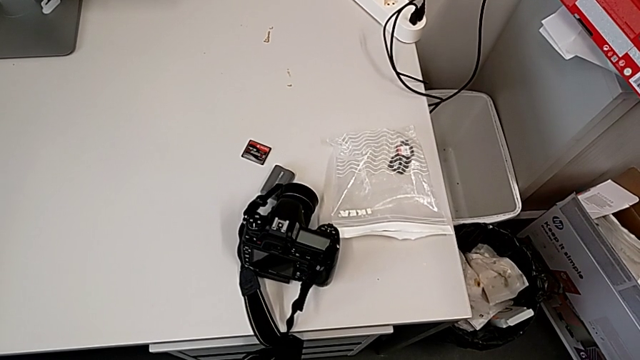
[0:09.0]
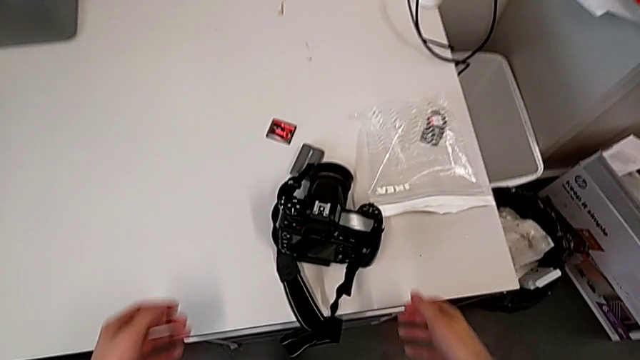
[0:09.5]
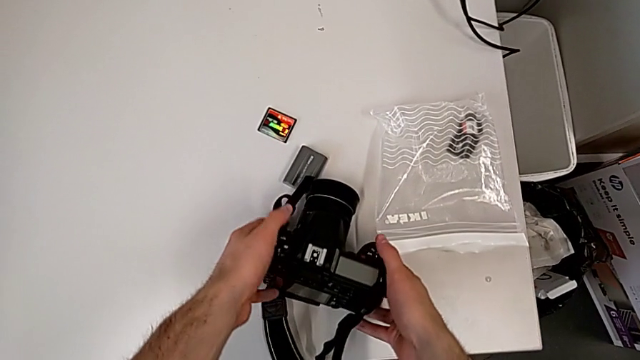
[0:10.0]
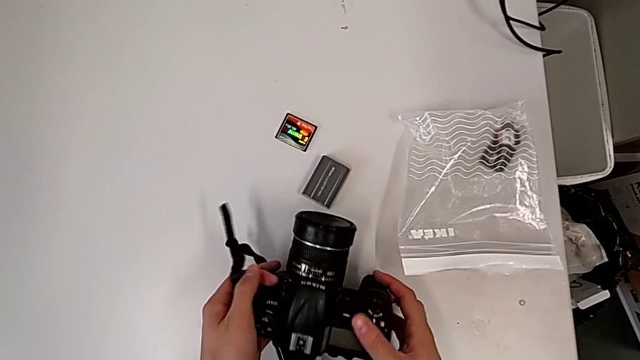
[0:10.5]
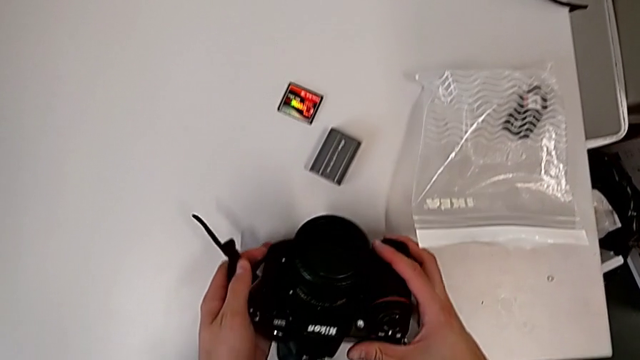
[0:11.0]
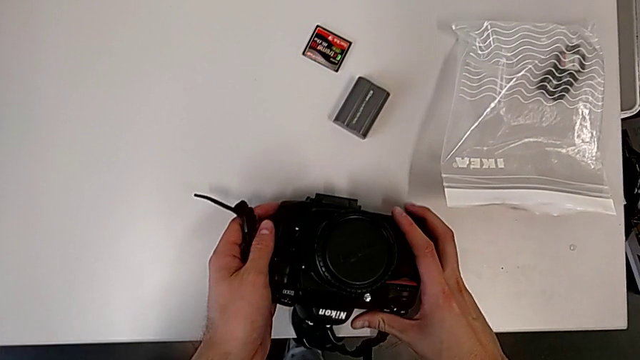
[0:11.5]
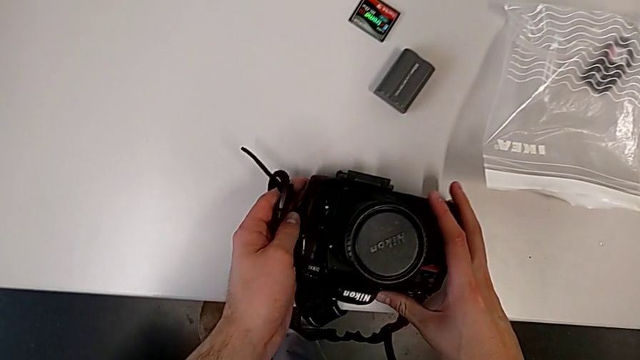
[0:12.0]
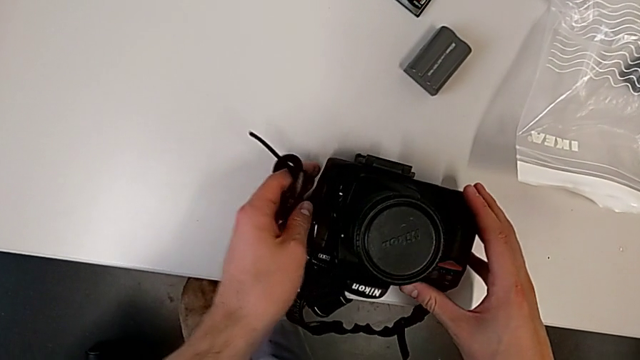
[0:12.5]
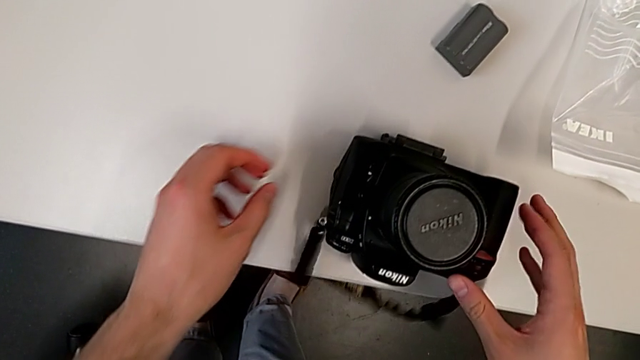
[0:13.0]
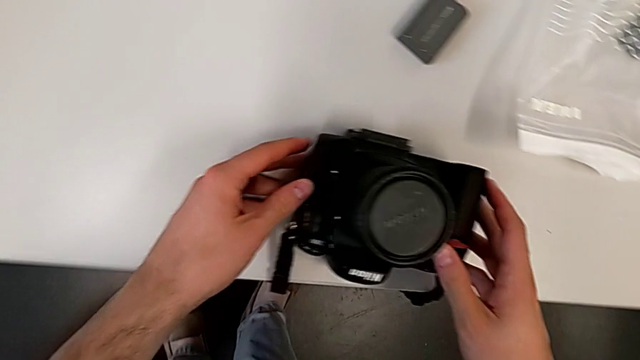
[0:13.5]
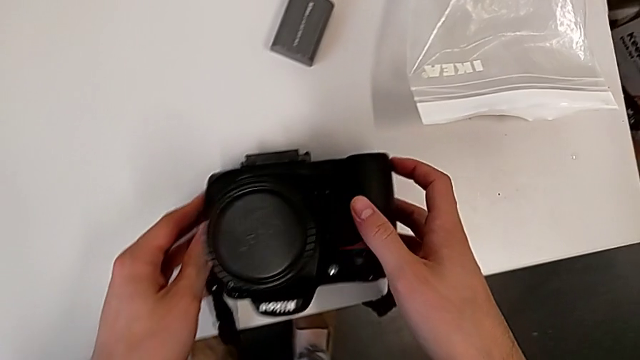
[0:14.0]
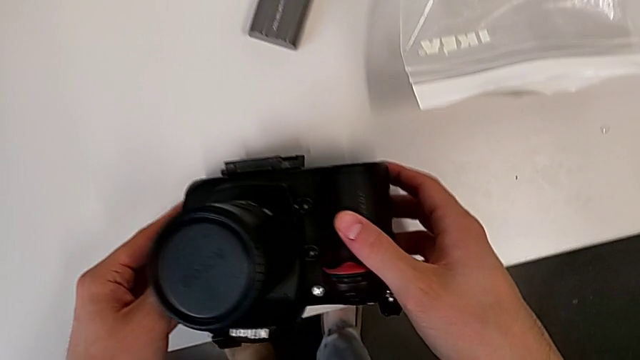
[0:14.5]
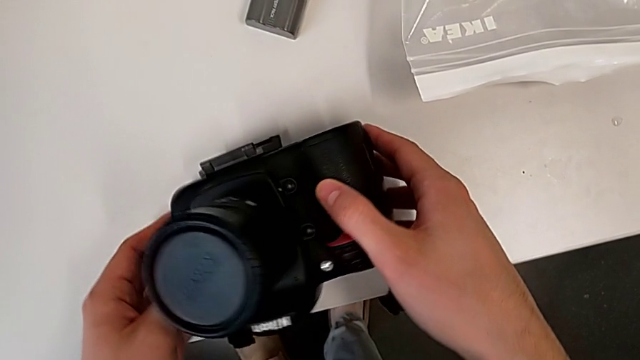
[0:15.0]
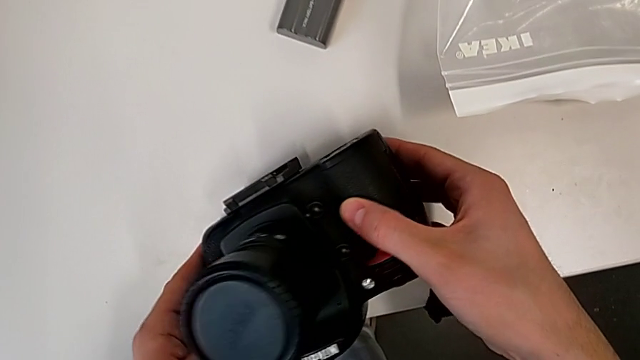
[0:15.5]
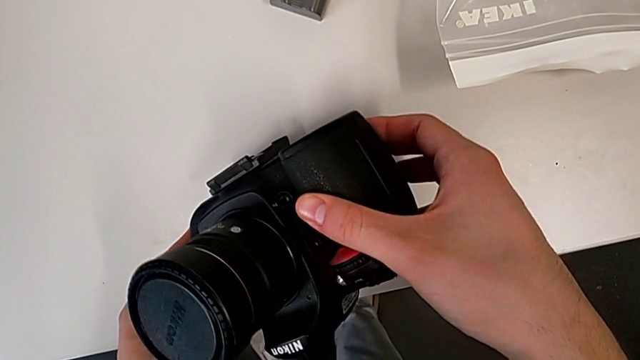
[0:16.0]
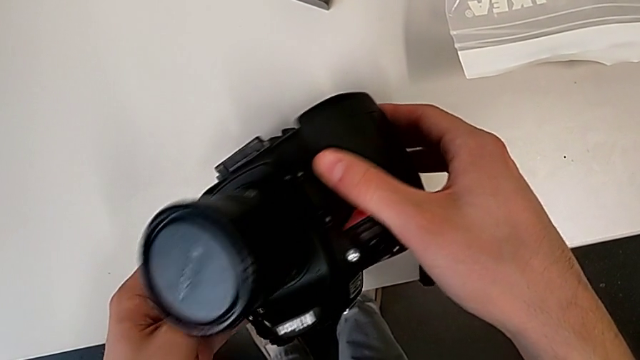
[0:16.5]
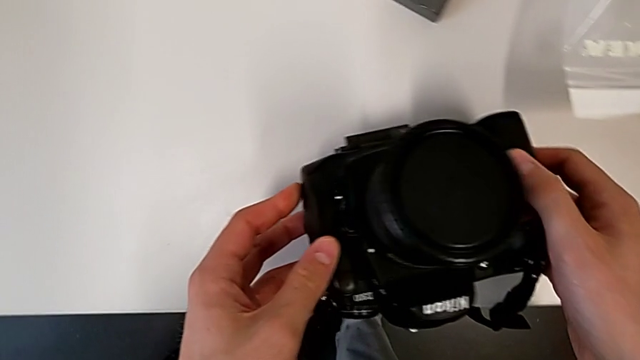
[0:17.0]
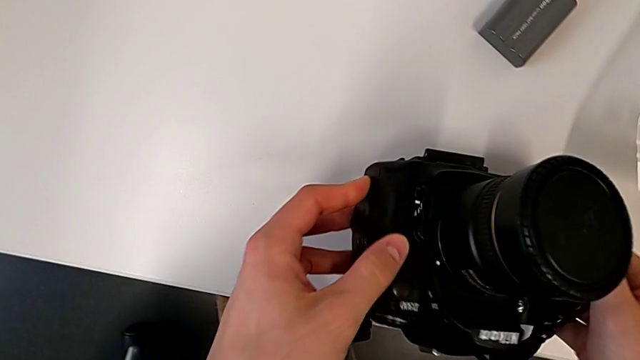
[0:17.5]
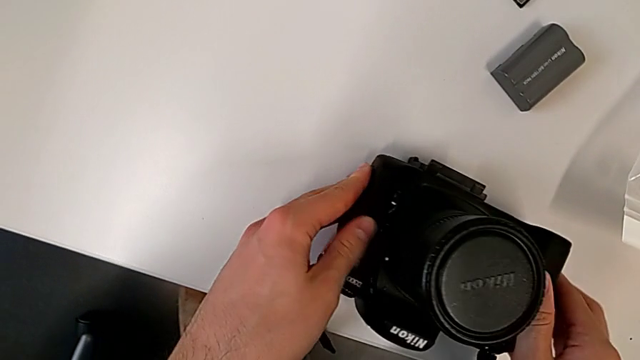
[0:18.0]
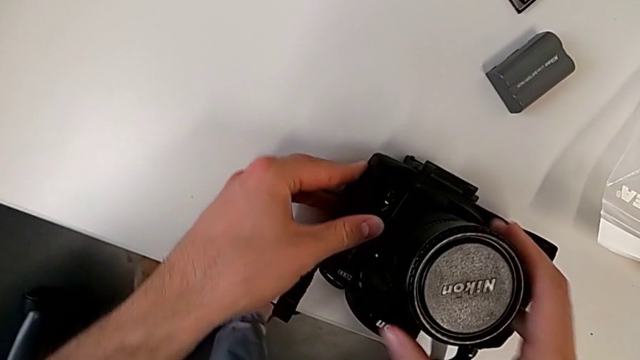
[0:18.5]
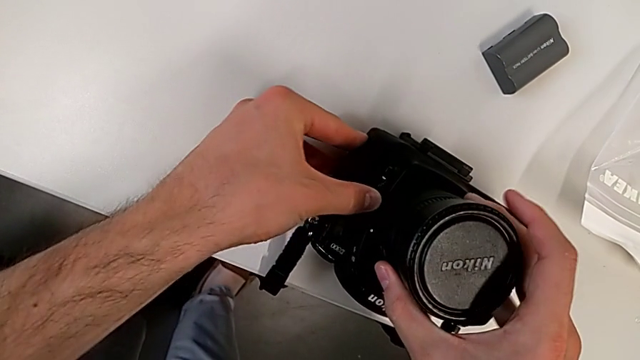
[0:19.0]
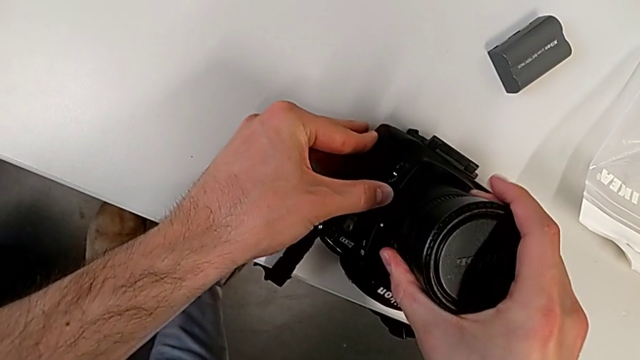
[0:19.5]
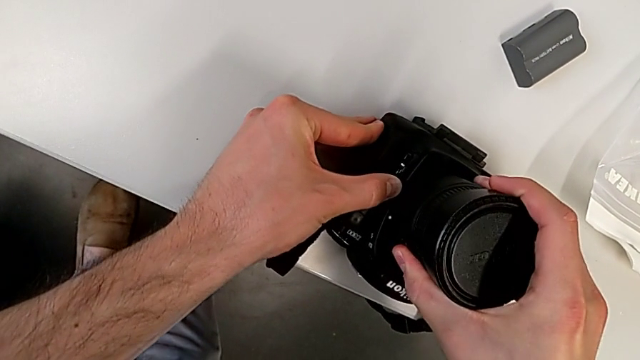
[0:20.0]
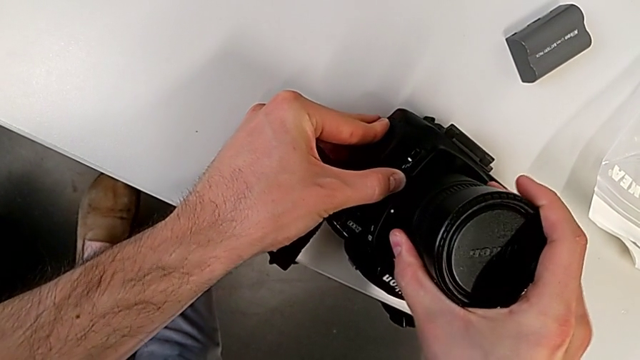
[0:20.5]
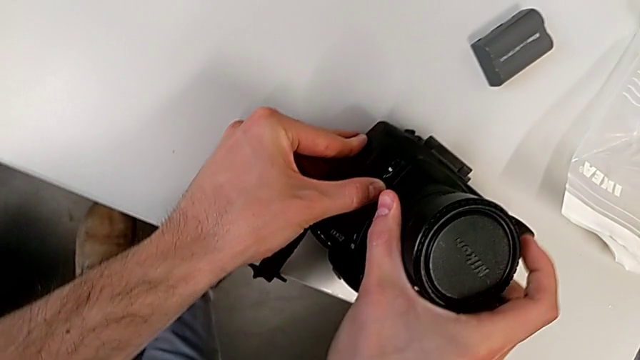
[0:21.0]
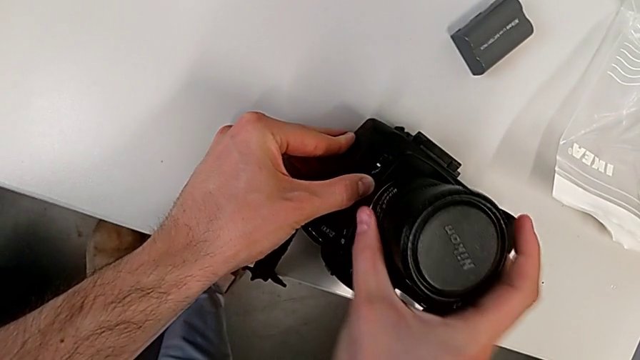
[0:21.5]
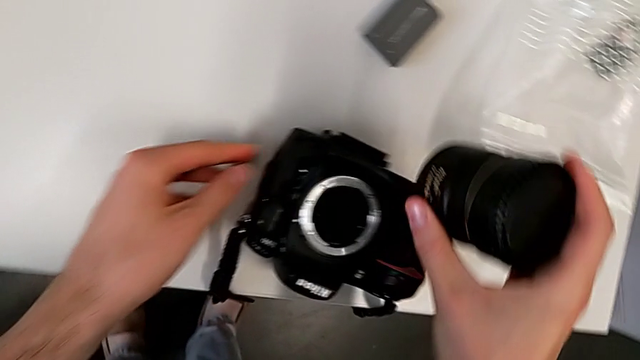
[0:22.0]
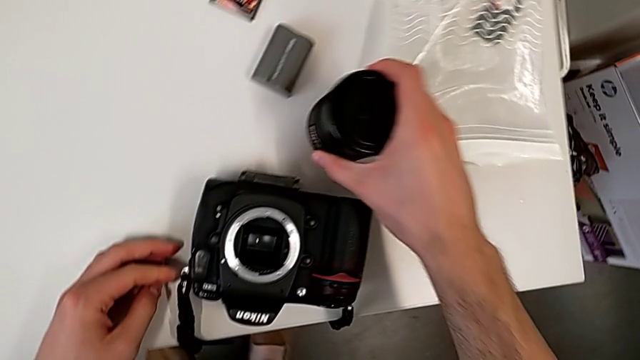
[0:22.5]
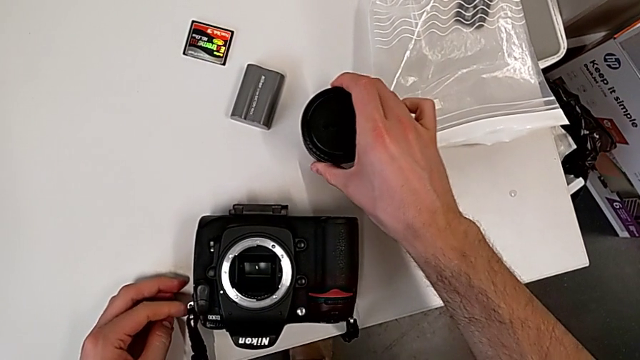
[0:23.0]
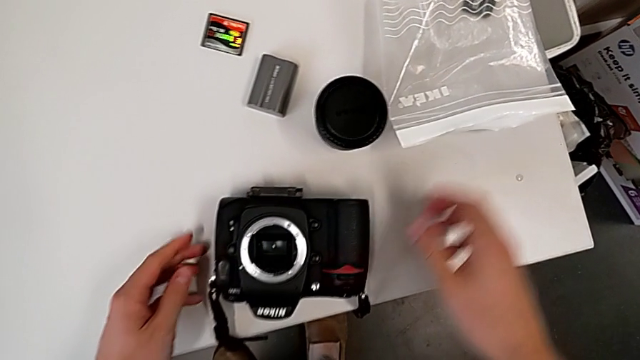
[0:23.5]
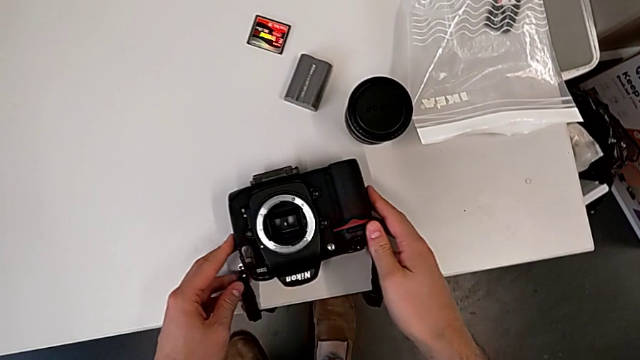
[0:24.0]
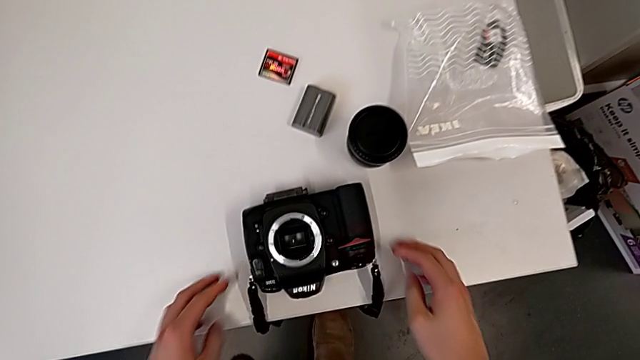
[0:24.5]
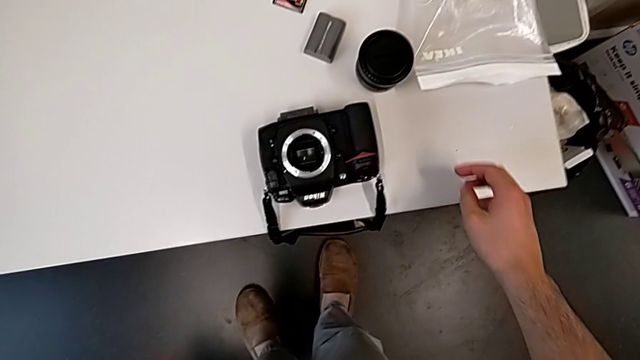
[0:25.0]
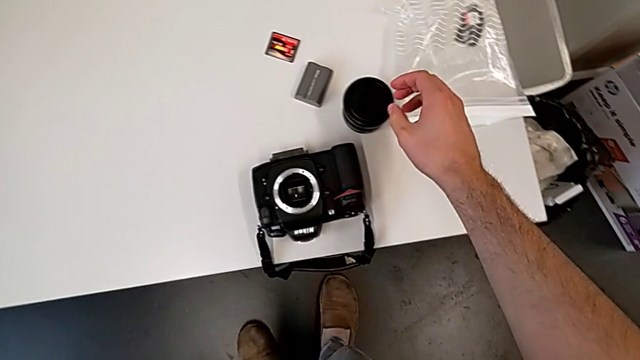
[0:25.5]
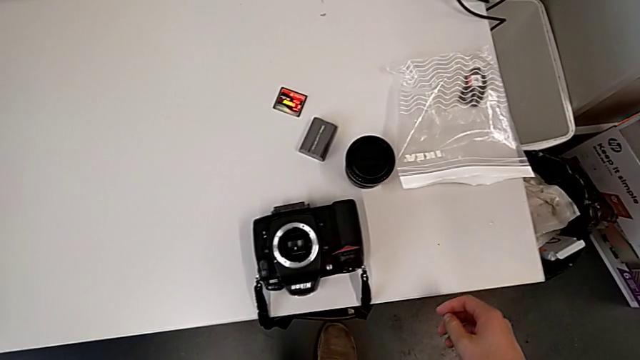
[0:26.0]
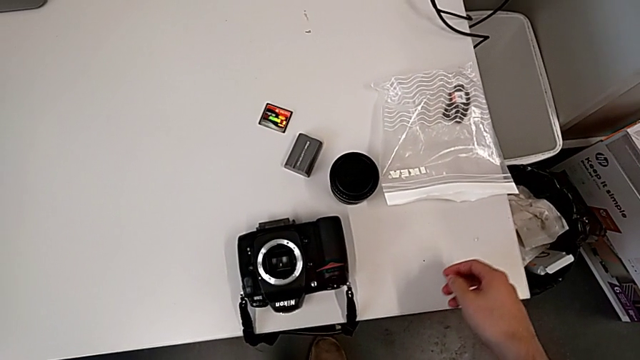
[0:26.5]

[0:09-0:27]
The camera wearer detaches the lens of the DSLR. They grab the black DSLR, rotate it twice, grab the rounded lens, press the left button, rotate the rounded lens, withdraw it, place it and rotate the black DSLR.

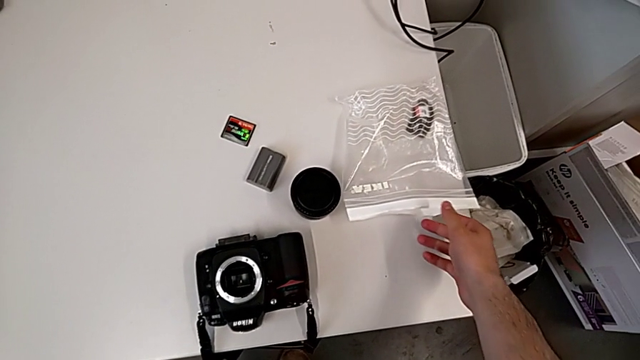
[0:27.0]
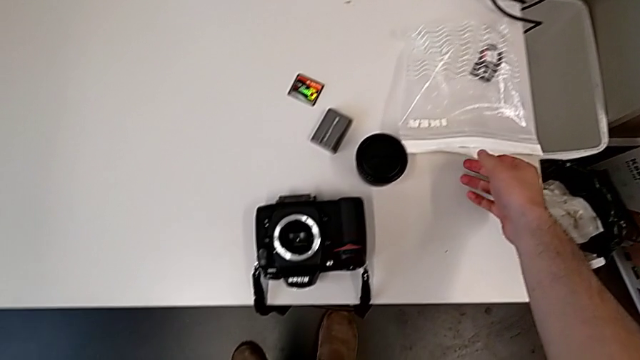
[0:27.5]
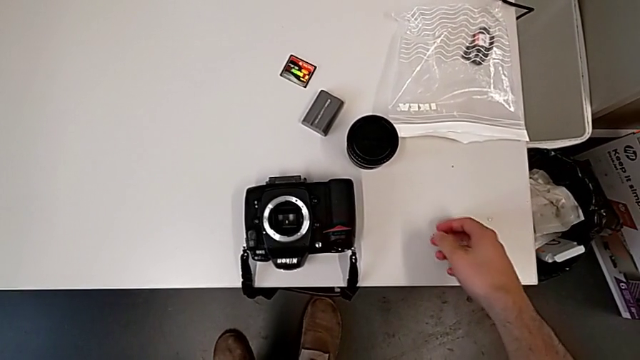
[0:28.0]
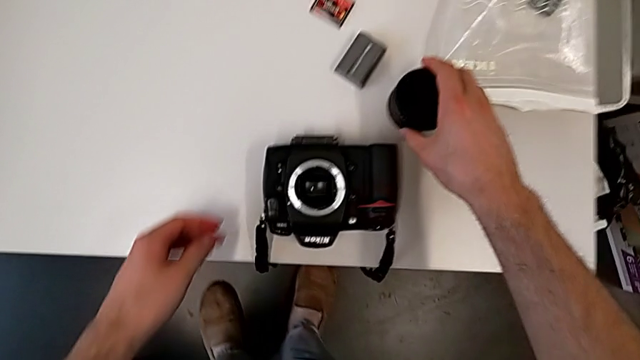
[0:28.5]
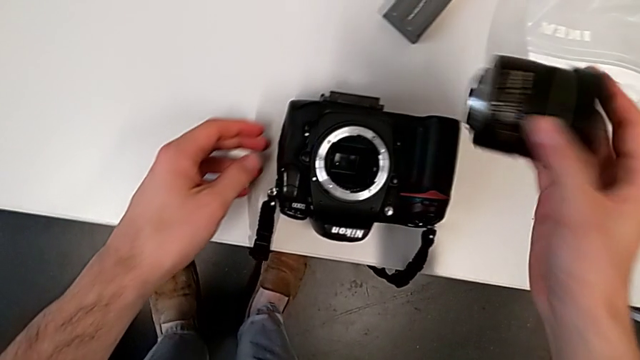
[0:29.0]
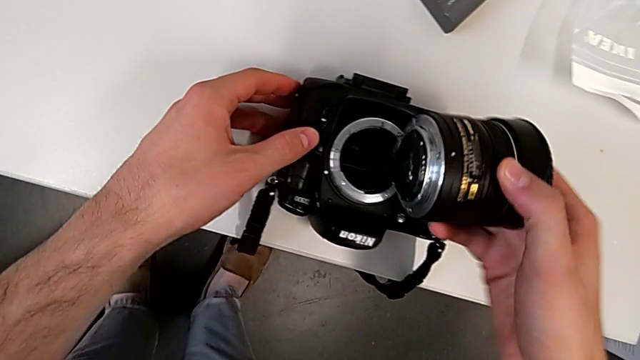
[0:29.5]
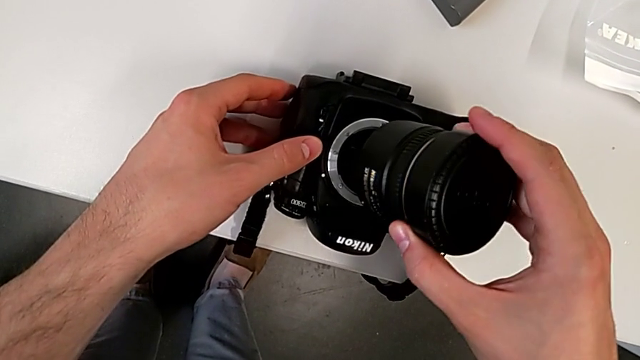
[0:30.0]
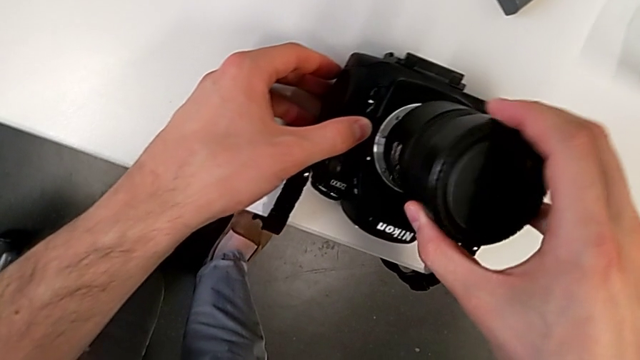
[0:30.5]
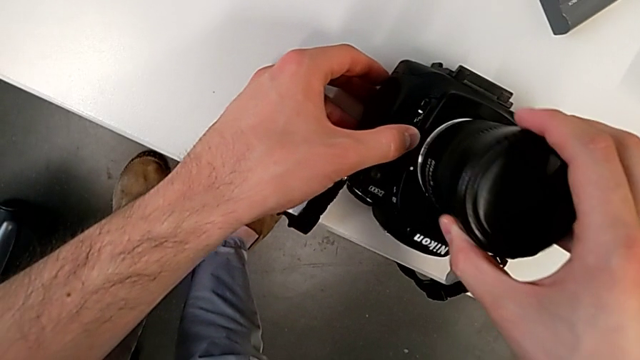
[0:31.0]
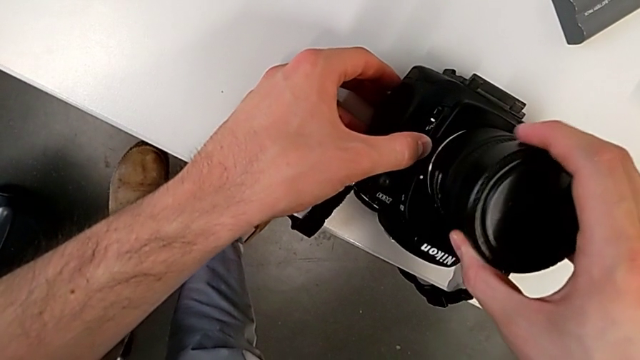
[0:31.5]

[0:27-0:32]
The camera wearer is attaching the lens of the DSLR camera. They push the white bag, grab the rounded lens, begin to press the left release button with the left hand and assemble the rounded lens with the right hand.
